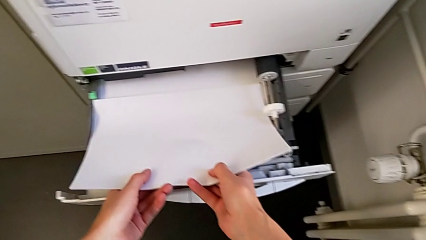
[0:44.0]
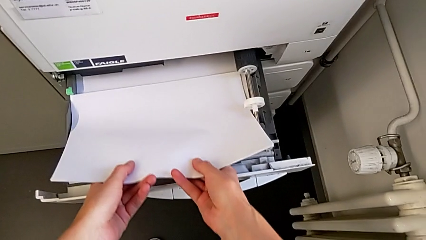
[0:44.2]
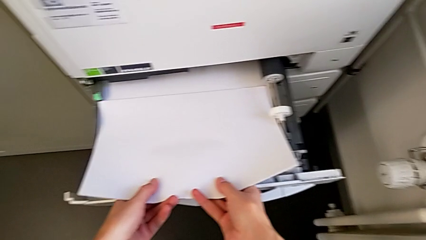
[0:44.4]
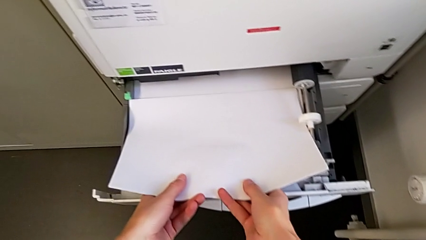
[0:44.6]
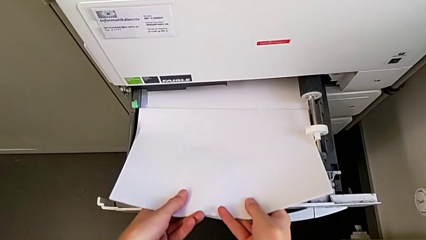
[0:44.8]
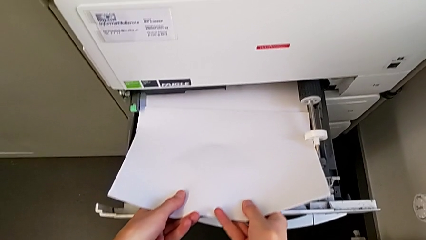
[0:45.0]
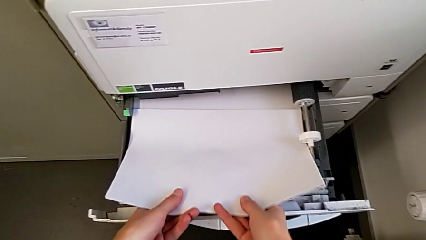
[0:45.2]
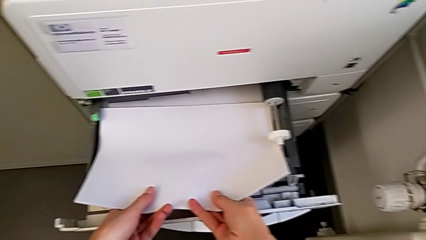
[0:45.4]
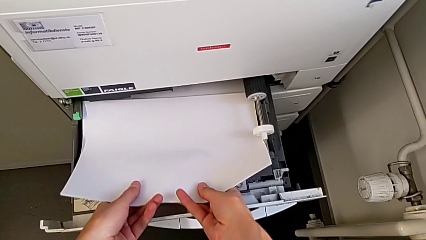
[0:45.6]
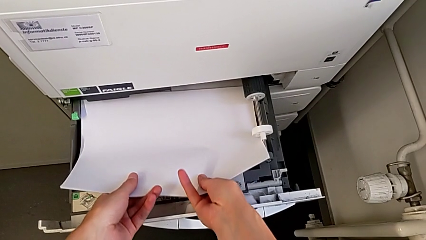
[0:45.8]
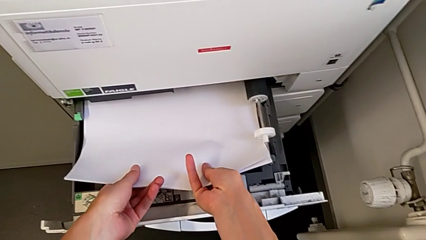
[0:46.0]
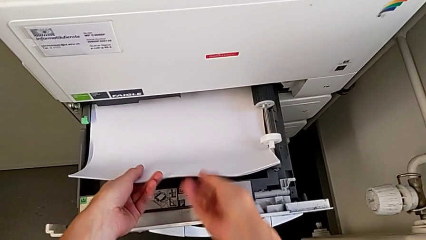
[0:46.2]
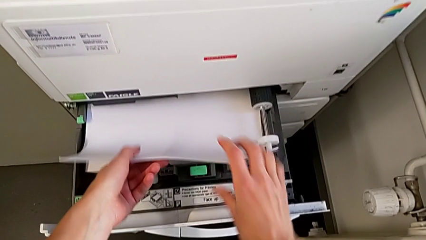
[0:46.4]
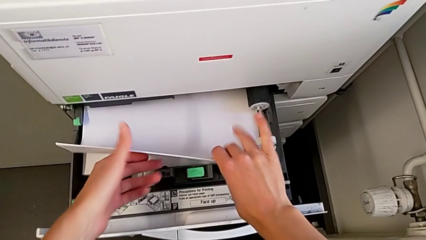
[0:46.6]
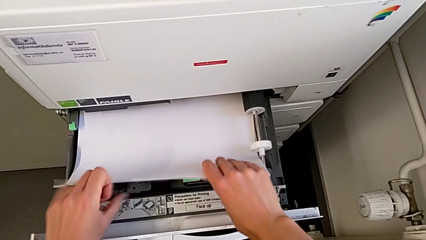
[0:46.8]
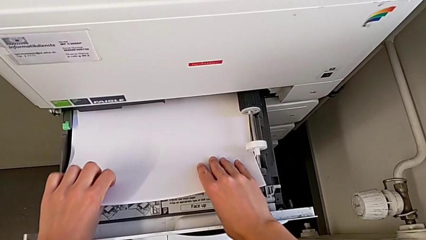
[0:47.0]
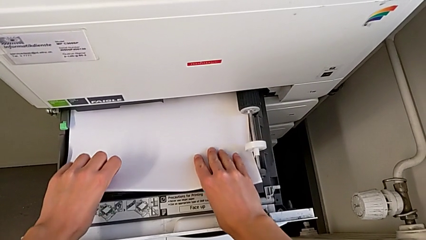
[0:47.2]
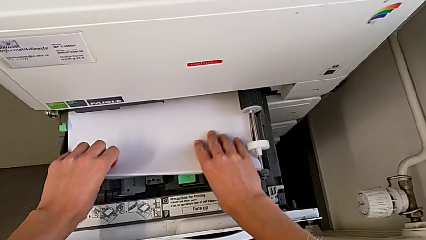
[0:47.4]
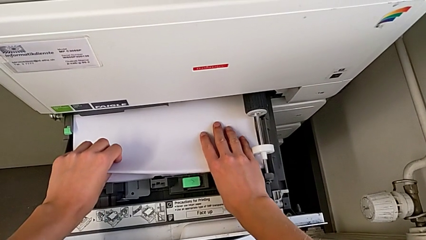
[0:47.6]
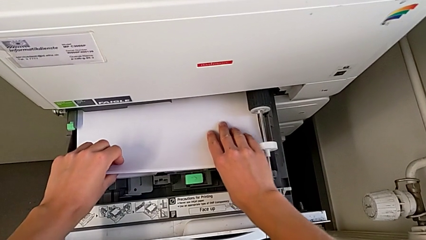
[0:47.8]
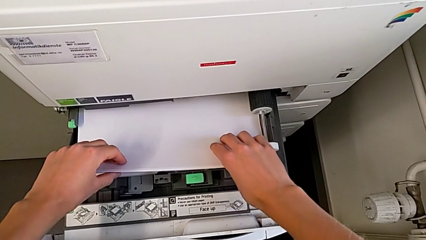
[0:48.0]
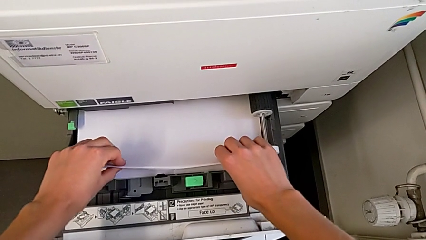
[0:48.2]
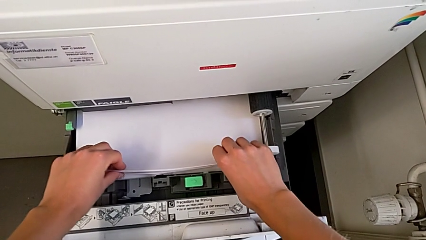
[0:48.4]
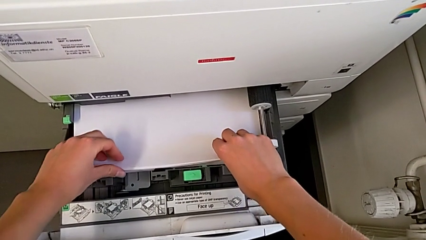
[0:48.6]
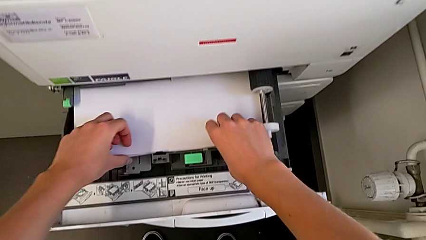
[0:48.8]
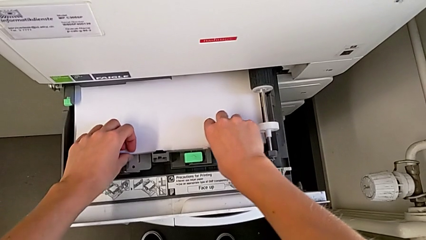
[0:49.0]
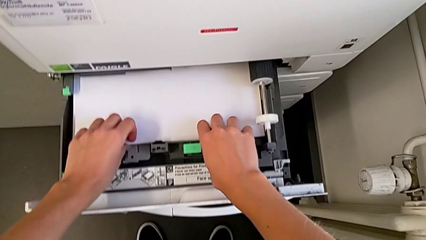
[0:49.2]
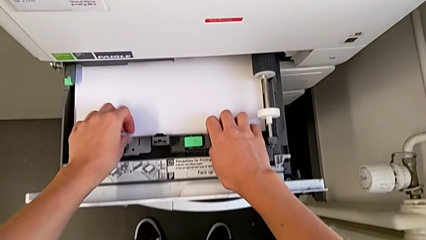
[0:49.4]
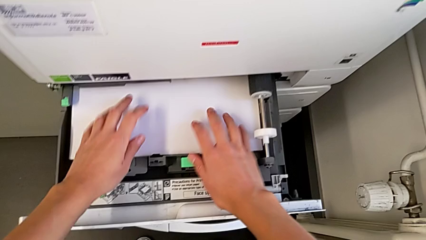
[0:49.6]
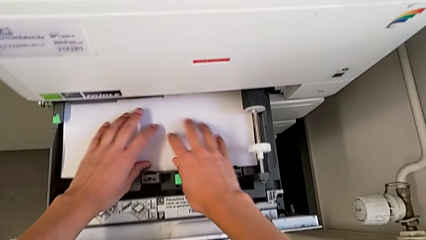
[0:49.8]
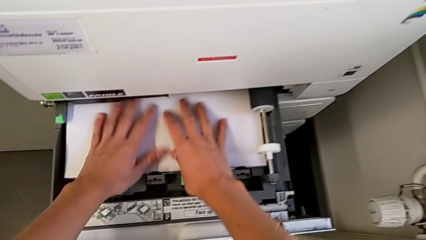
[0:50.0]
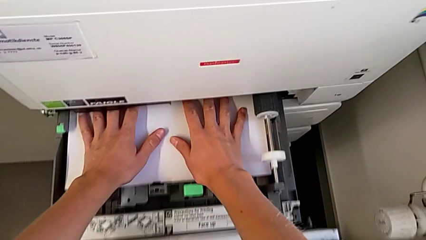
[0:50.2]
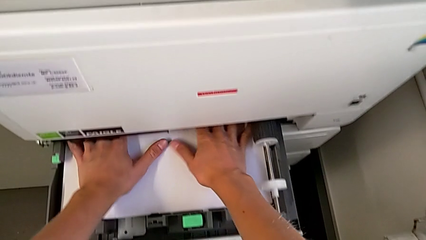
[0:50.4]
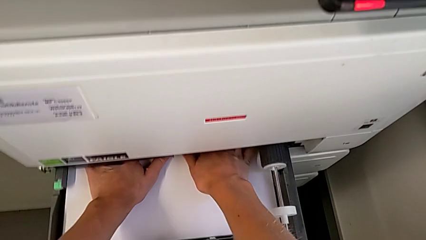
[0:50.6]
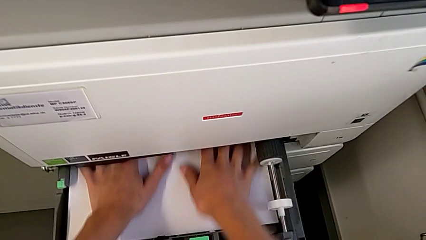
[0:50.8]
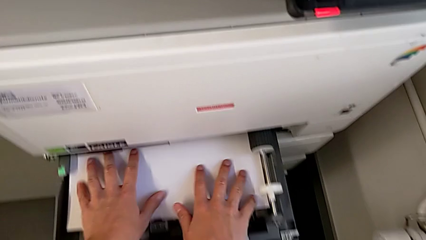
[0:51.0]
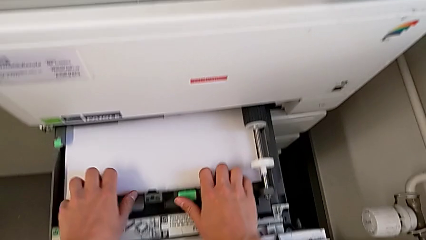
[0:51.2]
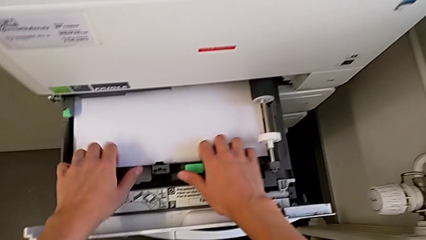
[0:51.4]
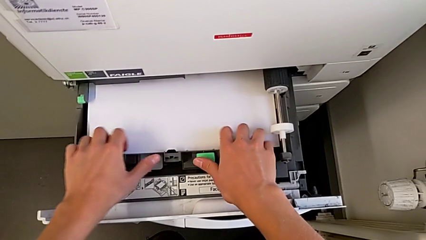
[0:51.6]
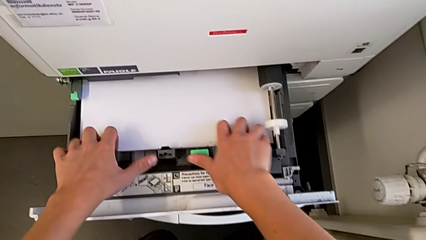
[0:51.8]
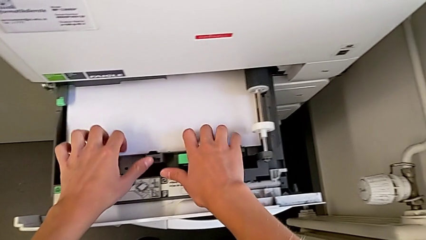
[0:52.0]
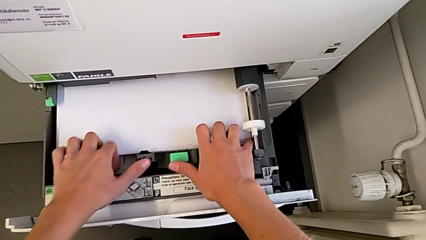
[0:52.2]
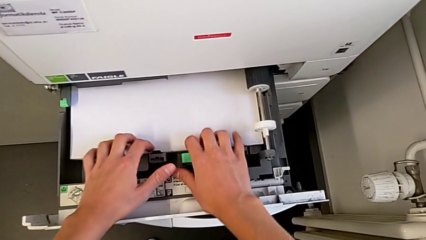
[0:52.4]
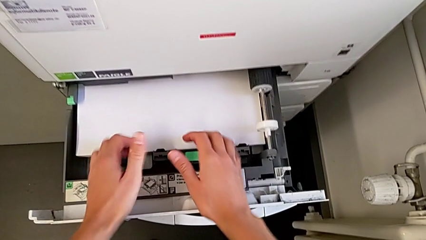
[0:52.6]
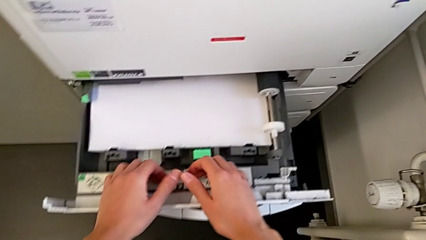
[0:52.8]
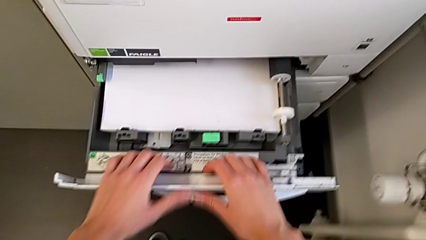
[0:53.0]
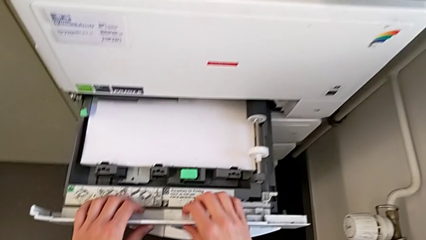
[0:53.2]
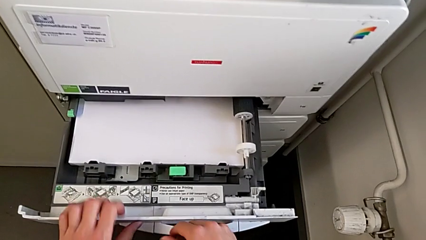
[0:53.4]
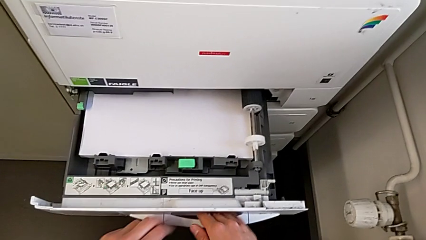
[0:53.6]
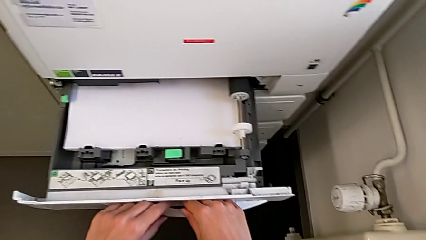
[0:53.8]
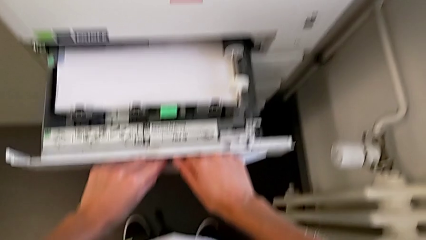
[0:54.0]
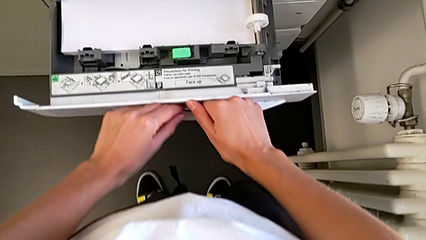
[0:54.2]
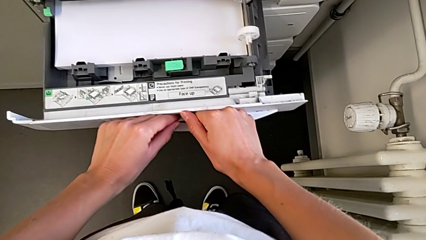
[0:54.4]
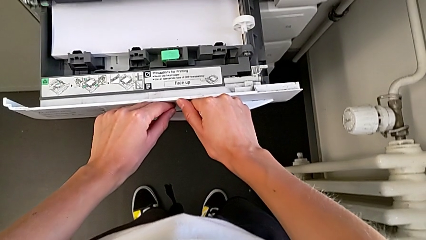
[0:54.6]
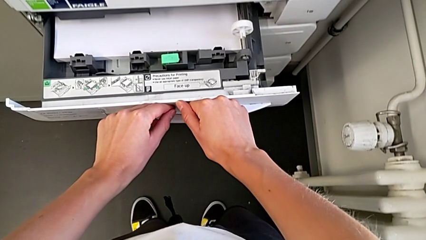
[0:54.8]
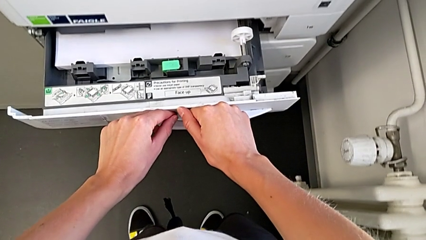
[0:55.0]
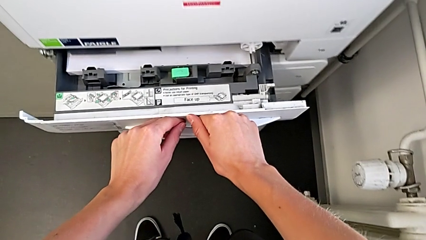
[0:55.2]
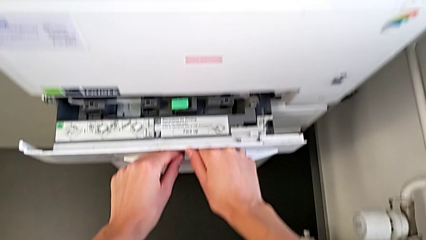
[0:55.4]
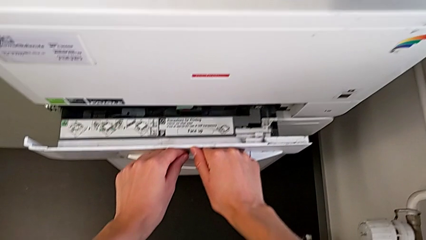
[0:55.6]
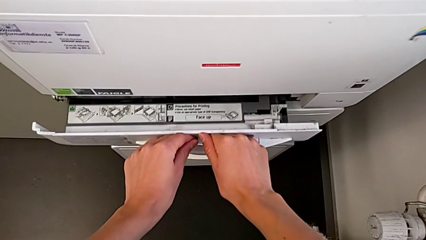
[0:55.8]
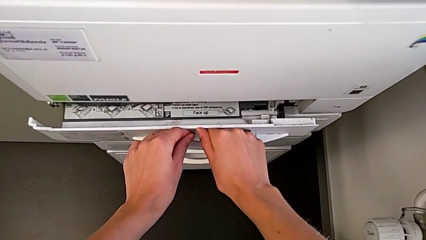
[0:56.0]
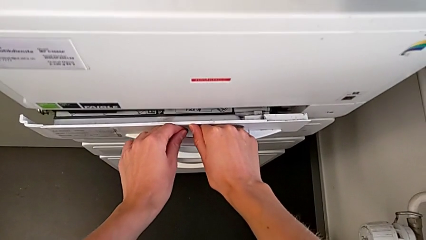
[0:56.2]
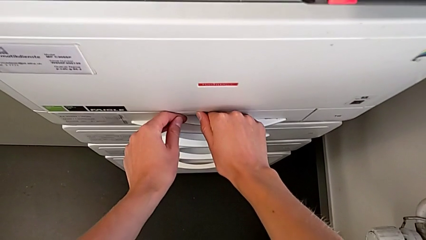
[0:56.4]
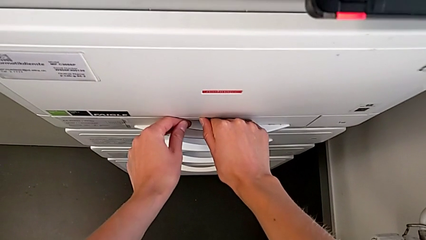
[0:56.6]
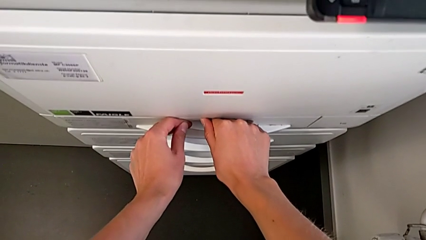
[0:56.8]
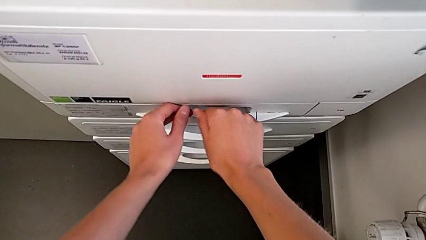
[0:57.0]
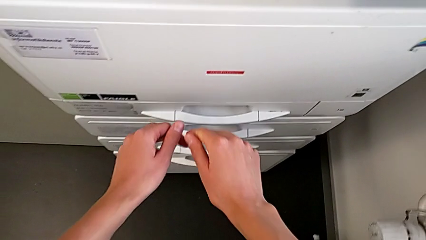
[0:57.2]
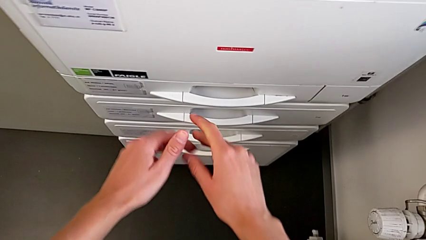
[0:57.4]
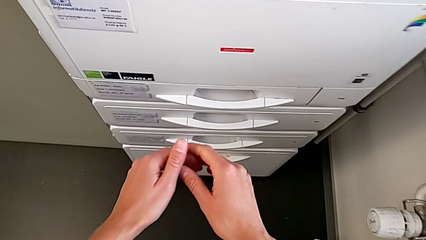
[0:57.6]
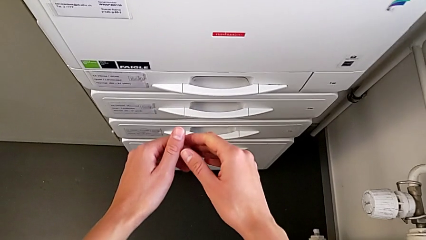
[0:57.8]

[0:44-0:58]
The camera wearer is loading a paper stack into the paper tray. They insert the paper stack, align it, touch it twice, push the paper tray and close it.

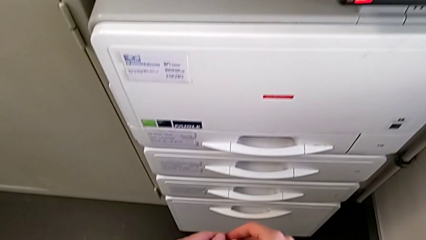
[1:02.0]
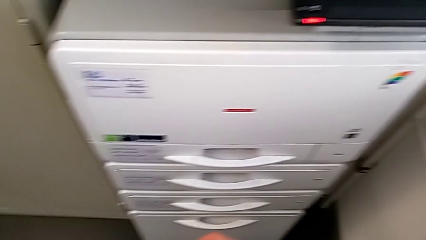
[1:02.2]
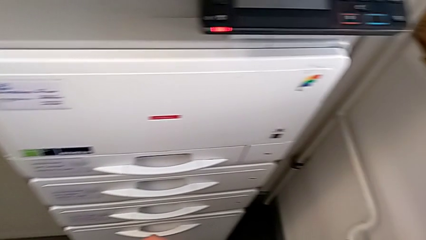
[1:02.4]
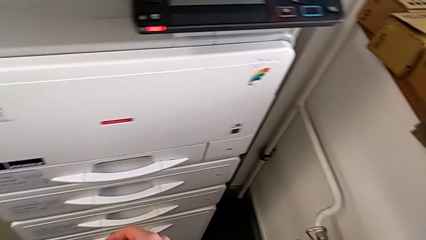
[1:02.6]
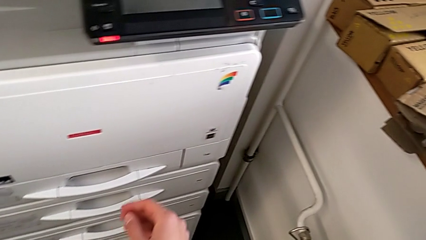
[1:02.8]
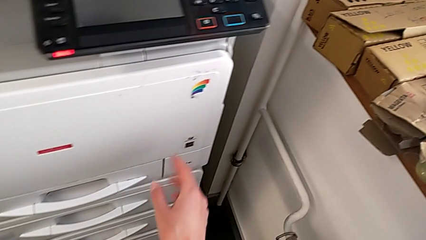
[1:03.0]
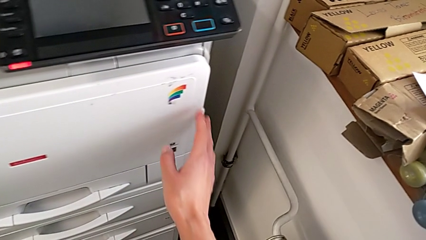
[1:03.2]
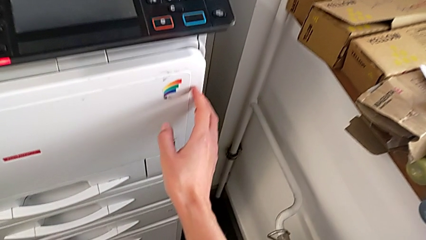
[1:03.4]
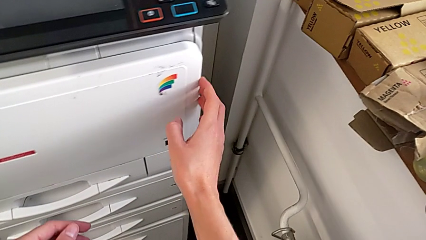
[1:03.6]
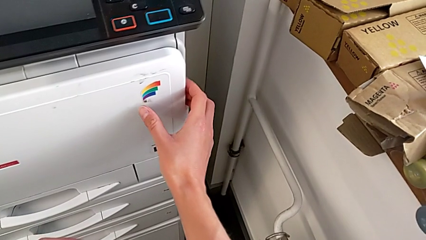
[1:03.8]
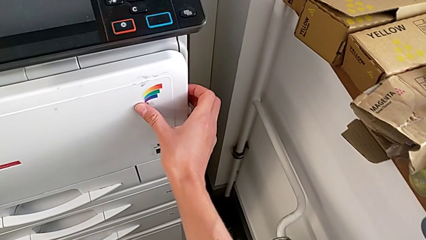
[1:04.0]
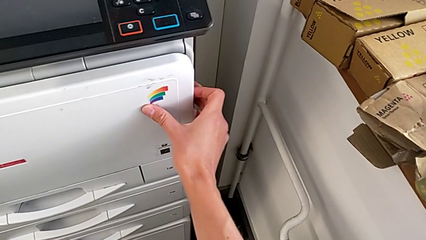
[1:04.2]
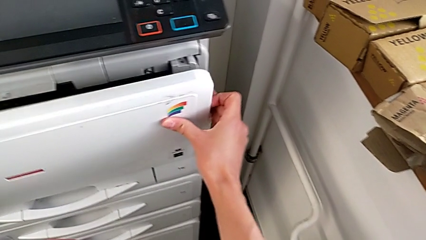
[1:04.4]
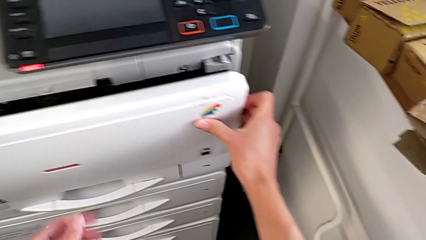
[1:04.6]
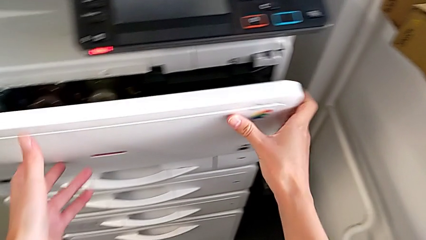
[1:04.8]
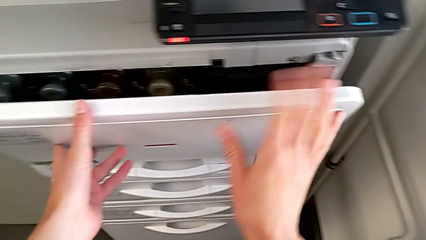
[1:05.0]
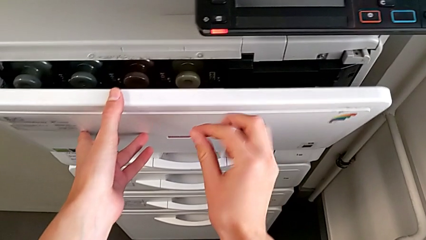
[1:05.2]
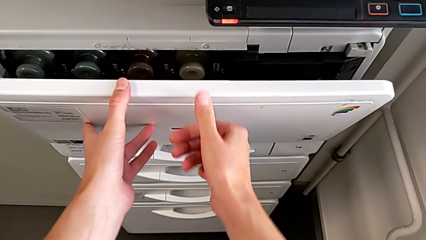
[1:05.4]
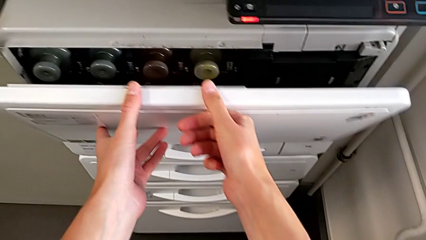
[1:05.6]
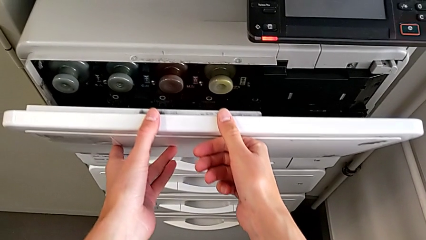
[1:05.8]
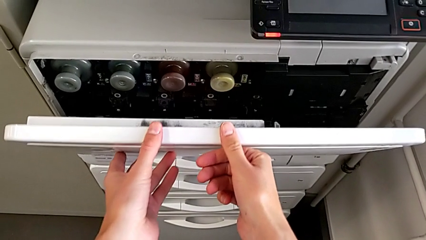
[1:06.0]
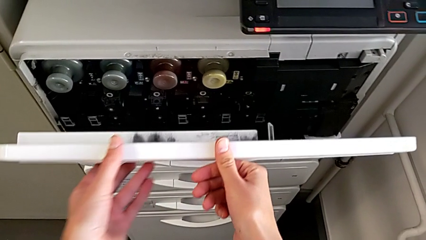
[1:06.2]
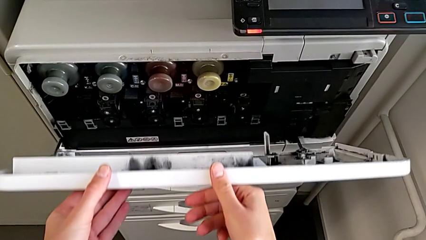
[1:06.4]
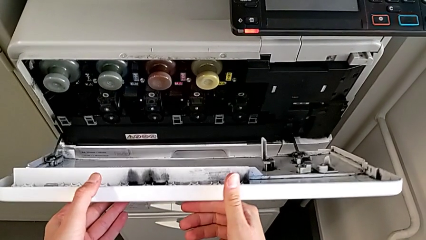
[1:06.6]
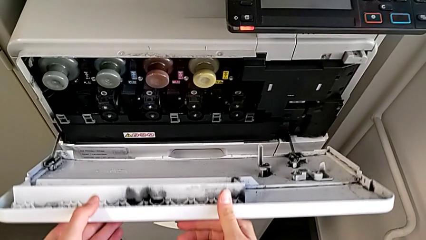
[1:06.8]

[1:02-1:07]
The camera wearer is exchanging the ink cartridge. They touch the cartridge gate and begin to open it.
